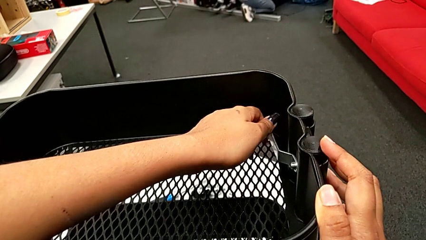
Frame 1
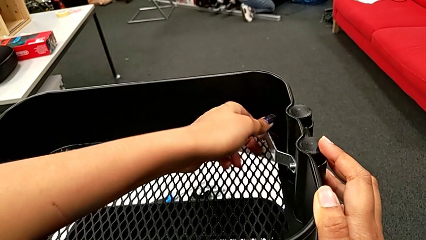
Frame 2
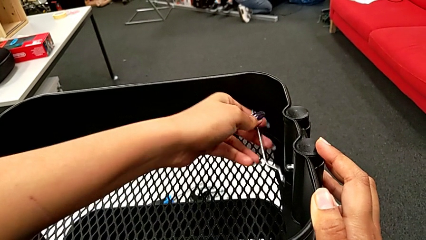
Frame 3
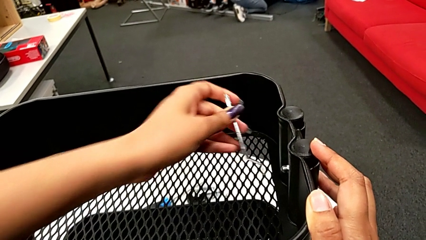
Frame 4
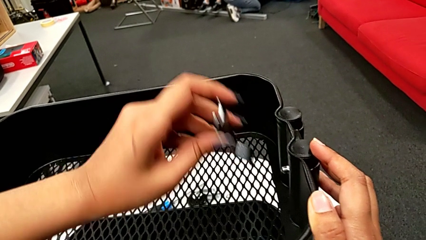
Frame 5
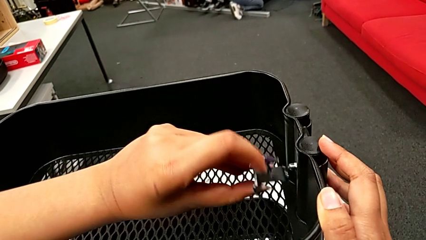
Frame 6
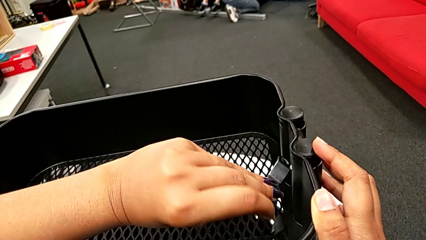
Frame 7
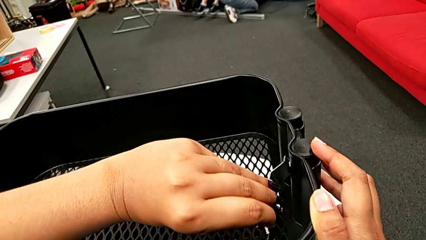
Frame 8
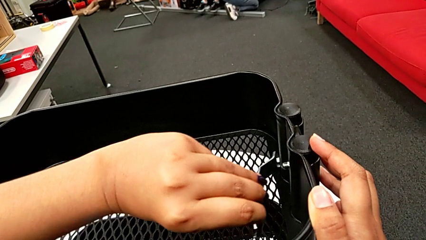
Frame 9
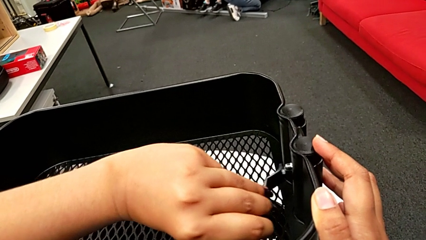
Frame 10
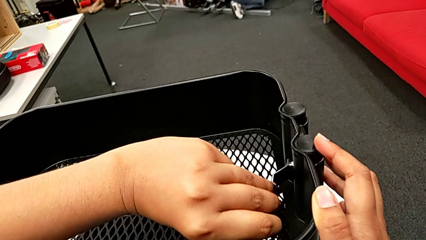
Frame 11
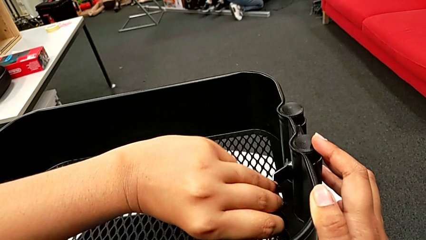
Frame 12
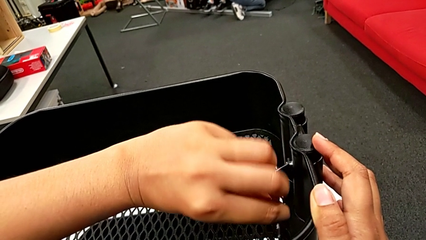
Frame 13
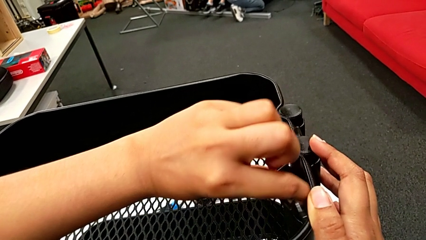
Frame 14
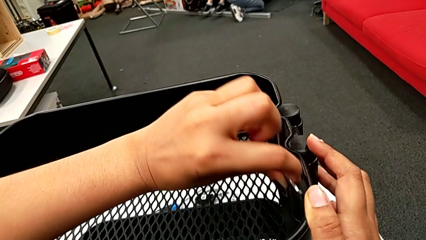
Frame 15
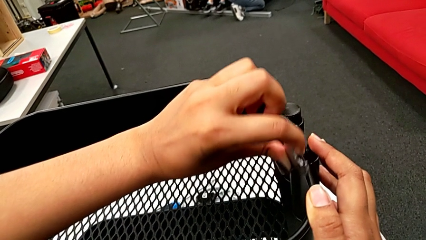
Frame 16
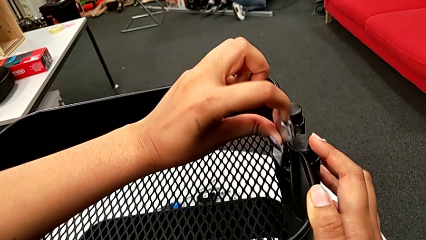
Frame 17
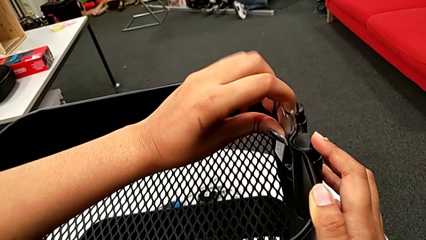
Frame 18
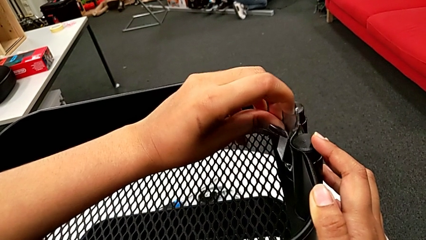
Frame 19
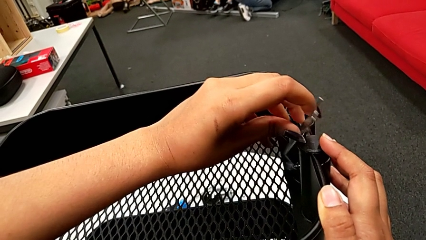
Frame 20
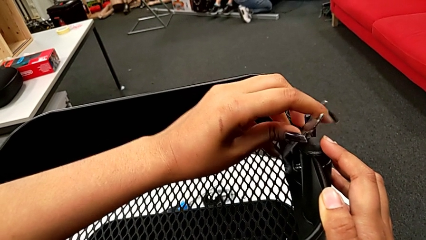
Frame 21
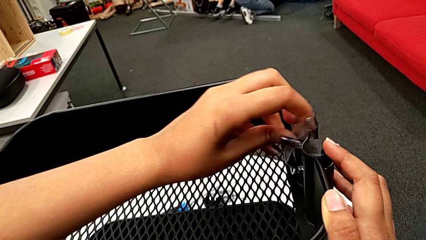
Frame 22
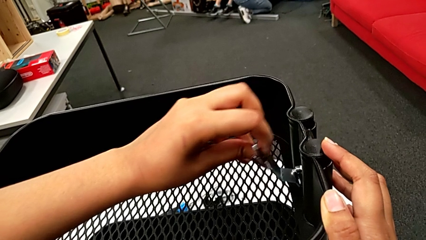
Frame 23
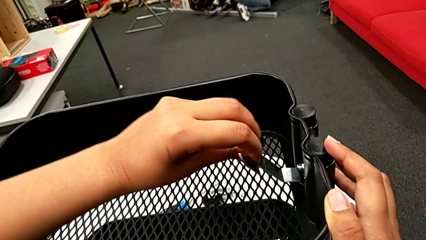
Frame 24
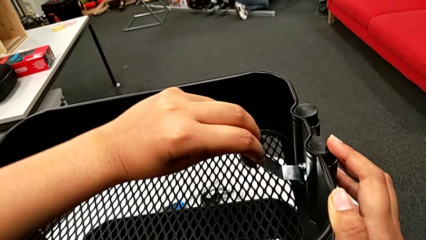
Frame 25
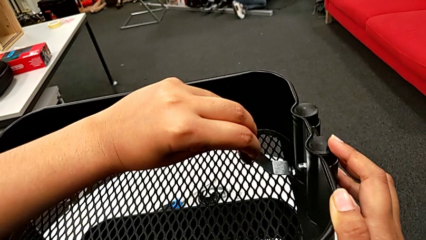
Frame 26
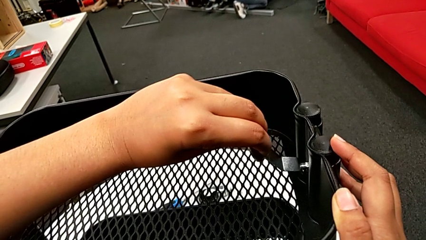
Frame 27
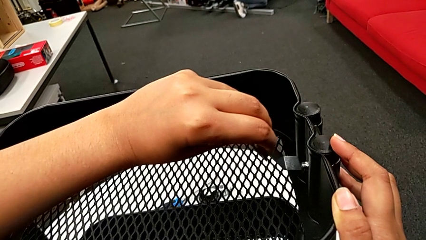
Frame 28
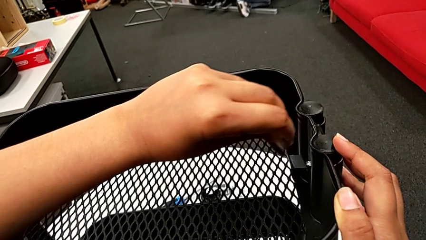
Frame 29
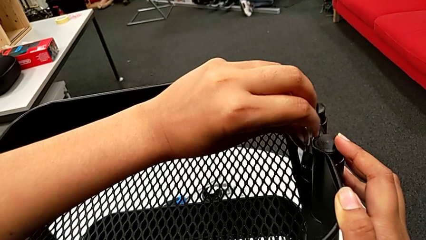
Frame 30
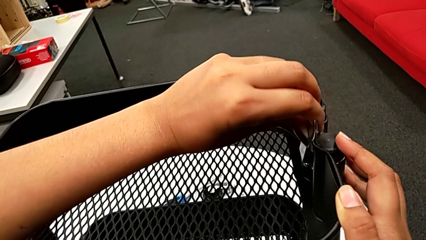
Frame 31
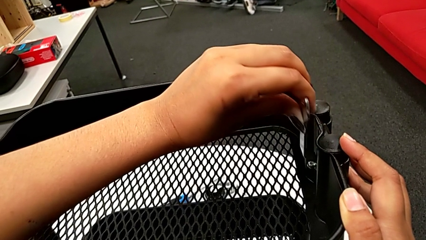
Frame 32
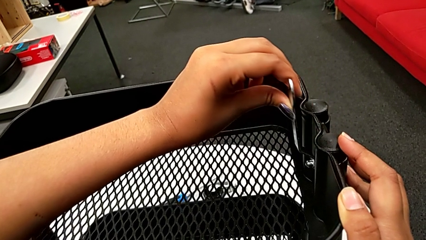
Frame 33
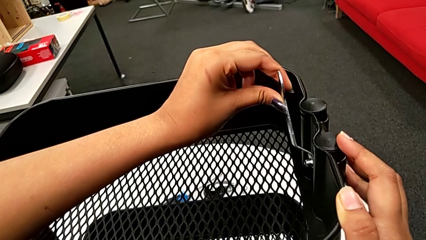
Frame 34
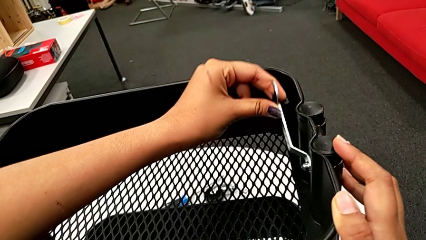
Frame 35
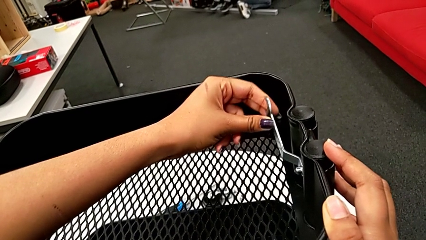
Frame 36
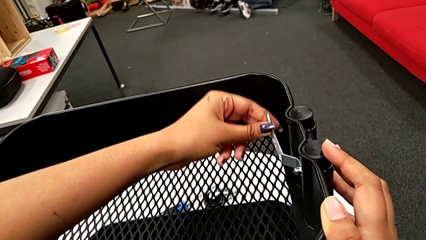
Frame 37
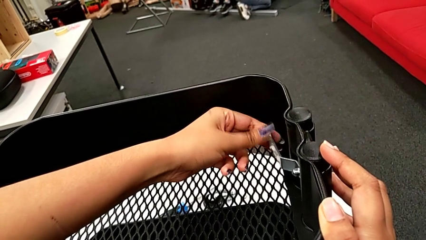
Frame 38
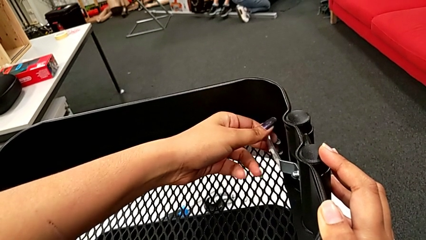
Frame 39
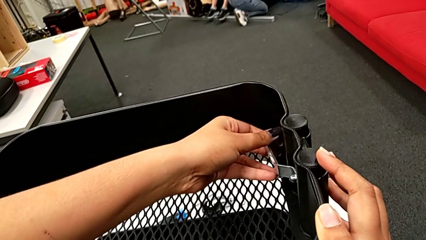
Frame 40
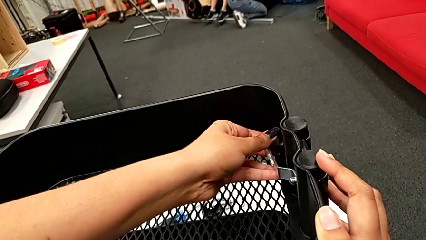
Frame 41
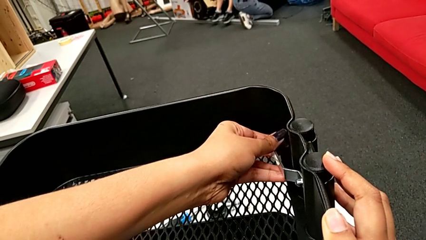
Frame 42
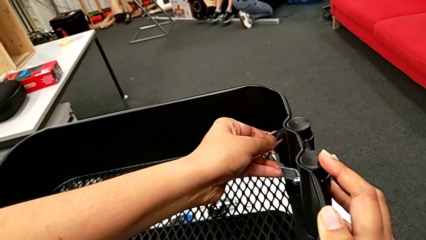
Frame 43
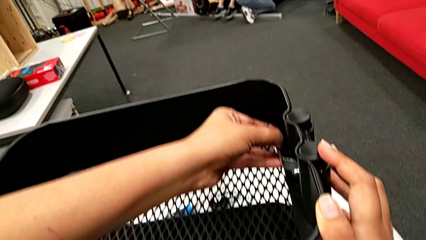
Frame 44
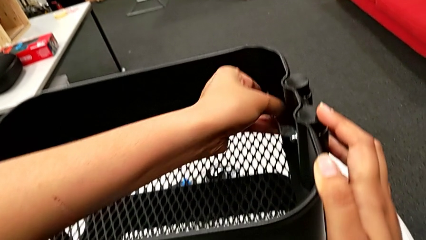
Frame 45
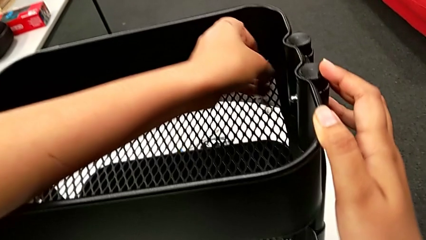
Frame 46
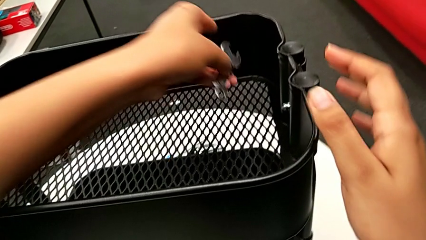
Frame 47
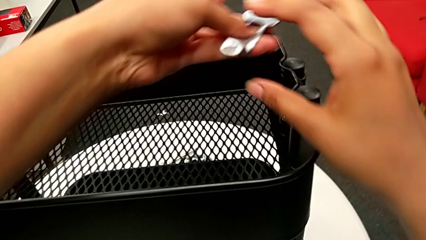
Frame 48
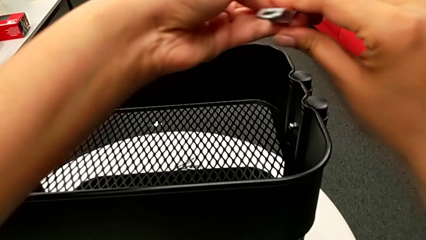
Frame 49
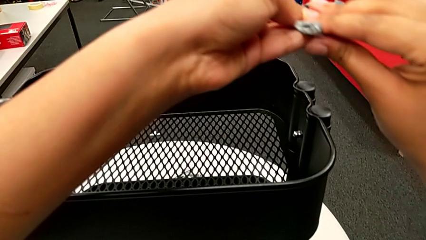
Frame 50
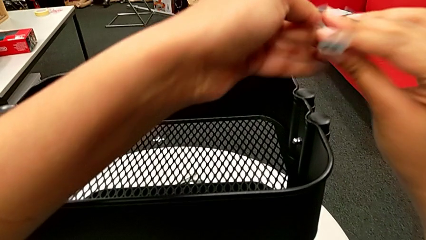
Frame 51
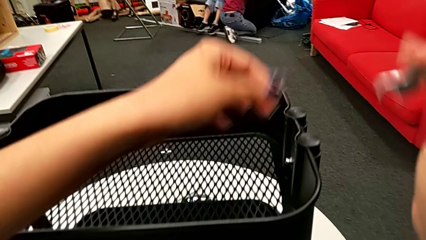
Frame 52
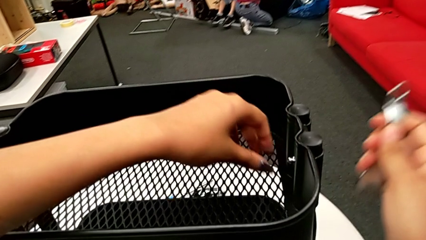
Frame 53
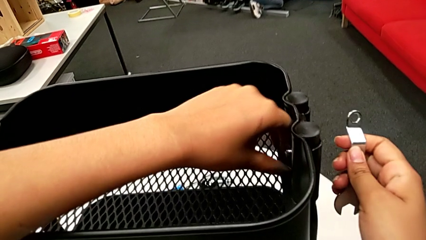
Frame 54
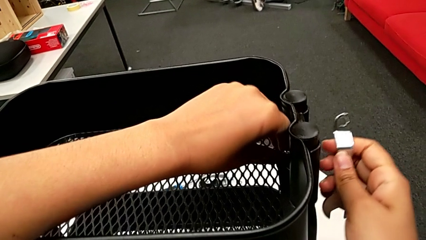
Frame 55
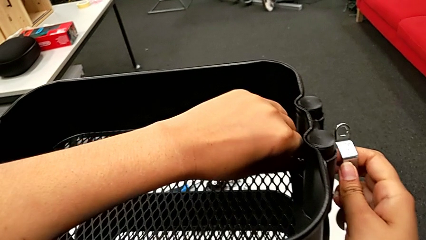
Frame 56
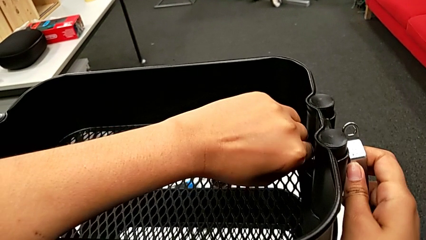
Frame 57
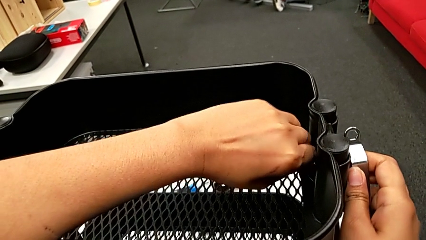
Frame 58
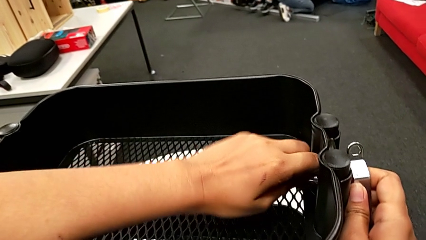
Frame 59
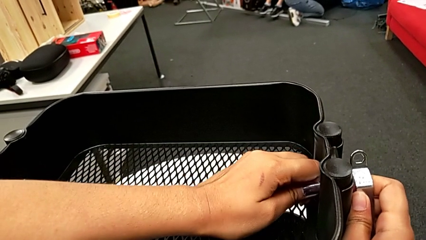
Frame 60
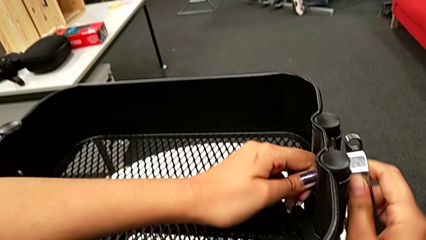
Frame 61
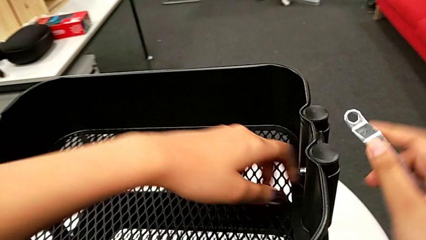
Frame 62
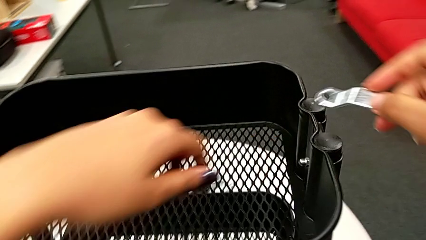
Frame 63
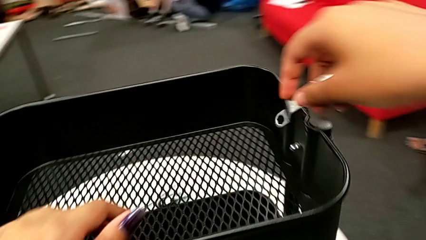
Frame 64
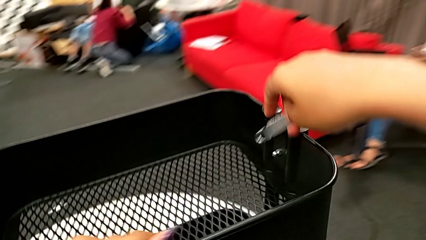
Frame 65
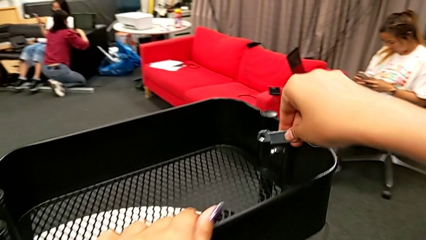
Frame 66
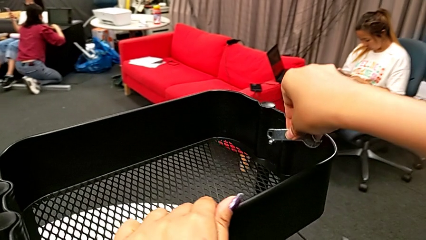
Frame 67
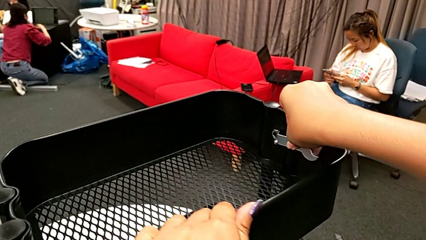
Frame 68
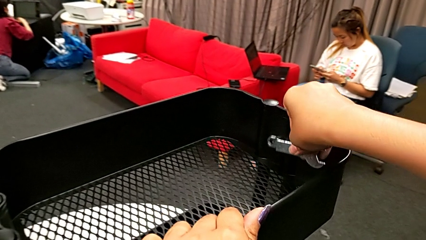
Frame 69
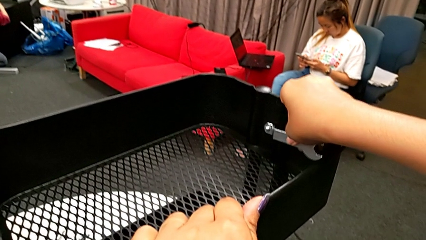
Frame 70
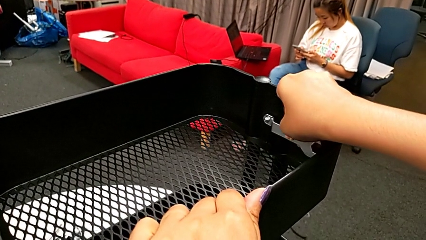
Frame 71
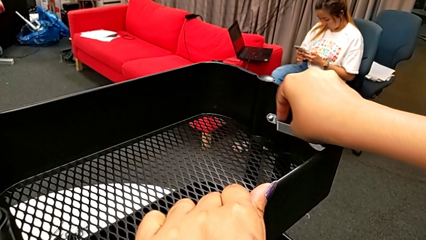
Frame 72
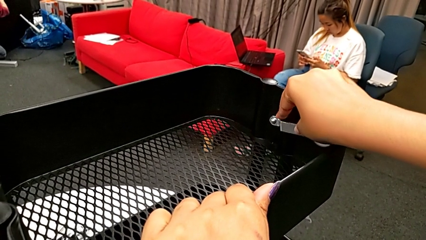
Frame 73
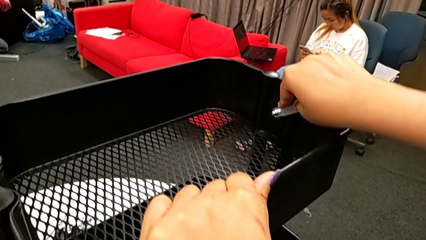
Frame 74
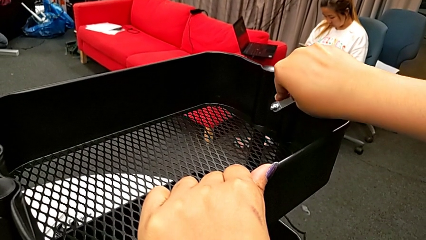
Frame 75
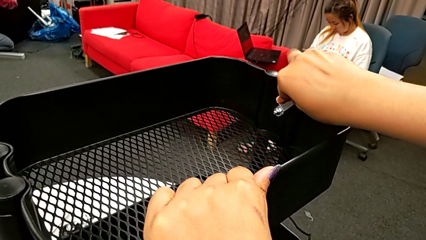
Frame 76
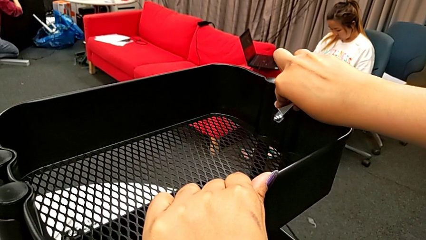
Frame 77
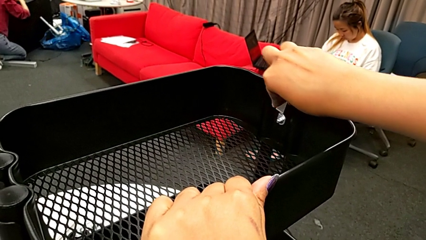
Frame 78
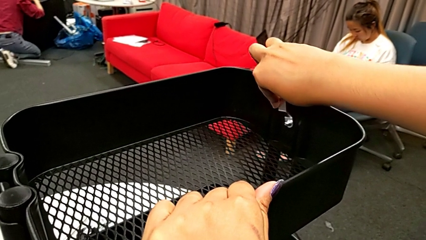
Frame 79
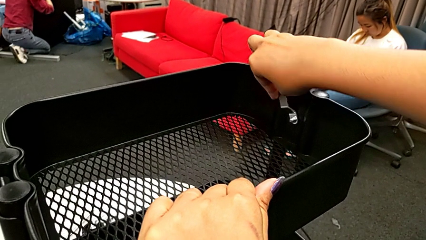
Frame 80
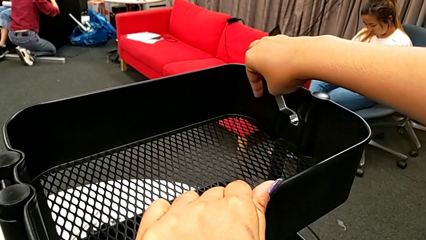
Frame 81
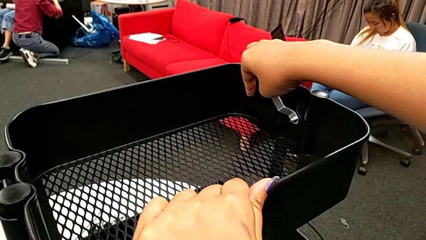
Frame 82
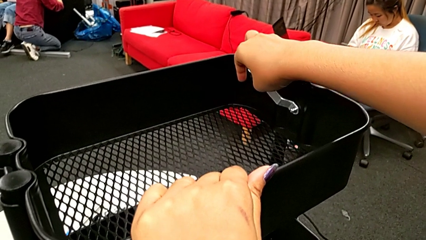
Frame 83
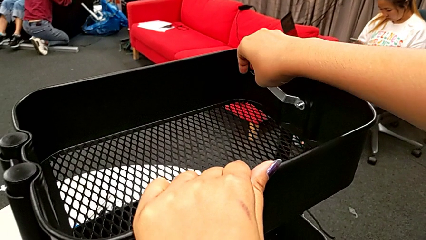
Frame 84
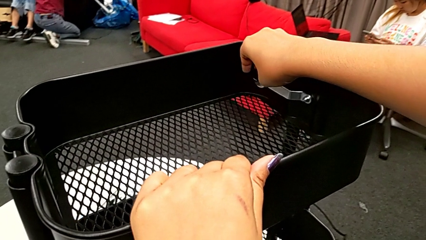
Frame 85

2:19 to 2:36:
The camera wearer is unscrewing the second bolt from the bracket's screw. They keep unscrewing the second hexagon cap nut, hold it, unscrew it and begin to unscrew it.
